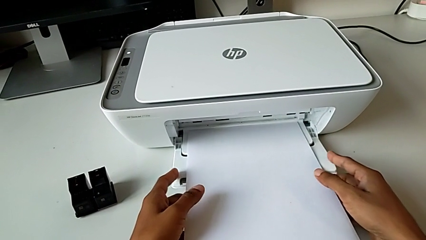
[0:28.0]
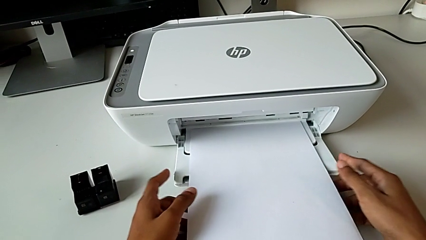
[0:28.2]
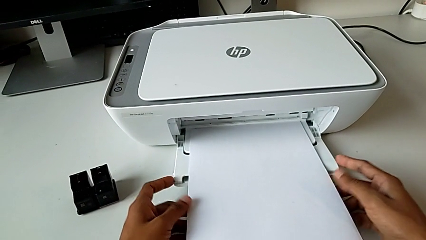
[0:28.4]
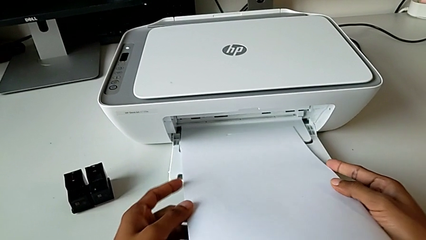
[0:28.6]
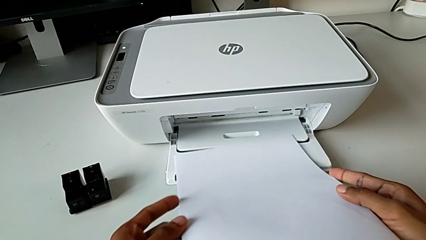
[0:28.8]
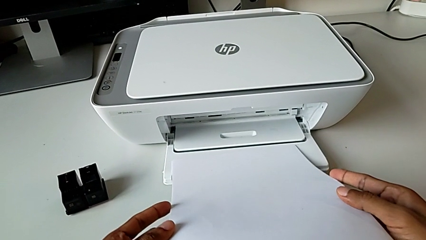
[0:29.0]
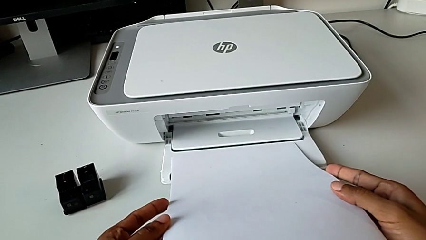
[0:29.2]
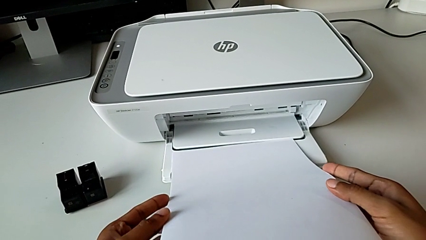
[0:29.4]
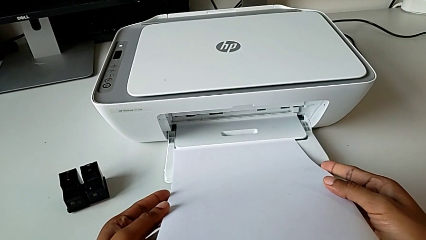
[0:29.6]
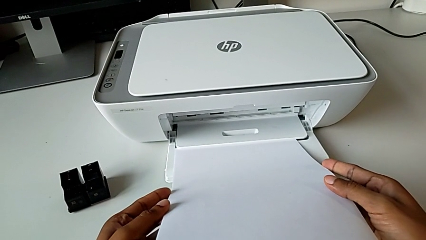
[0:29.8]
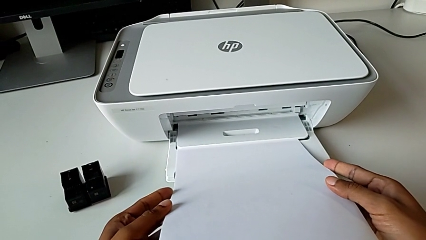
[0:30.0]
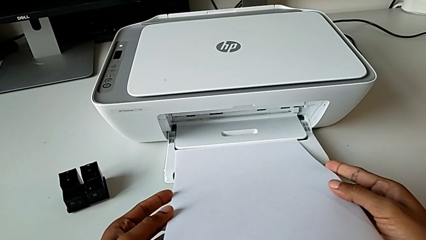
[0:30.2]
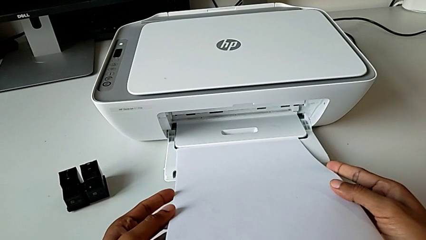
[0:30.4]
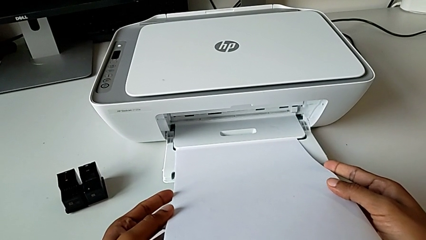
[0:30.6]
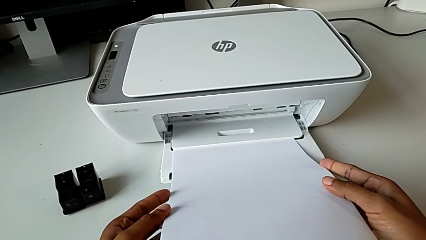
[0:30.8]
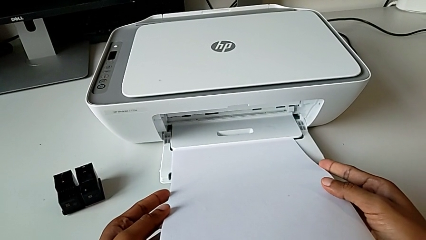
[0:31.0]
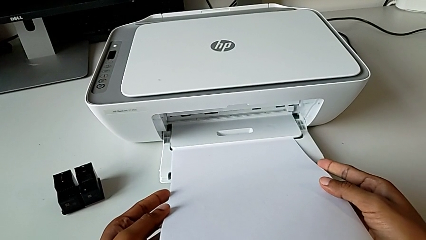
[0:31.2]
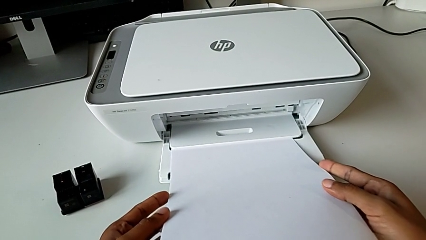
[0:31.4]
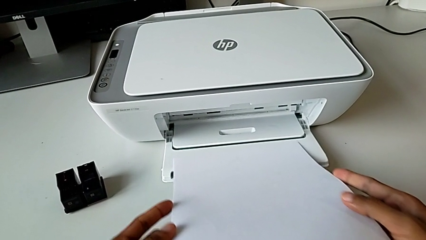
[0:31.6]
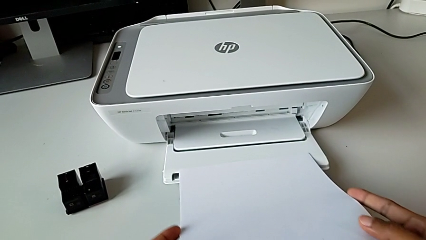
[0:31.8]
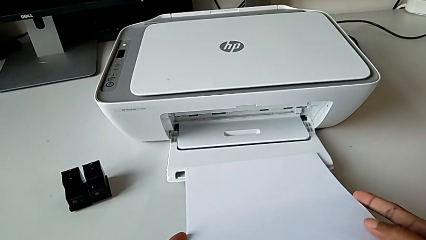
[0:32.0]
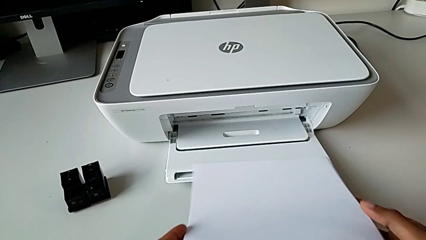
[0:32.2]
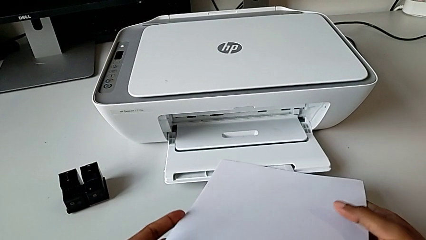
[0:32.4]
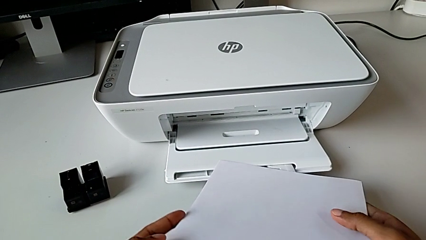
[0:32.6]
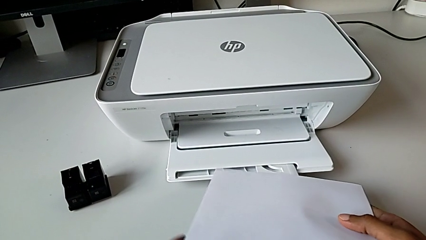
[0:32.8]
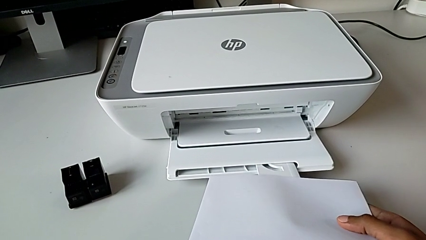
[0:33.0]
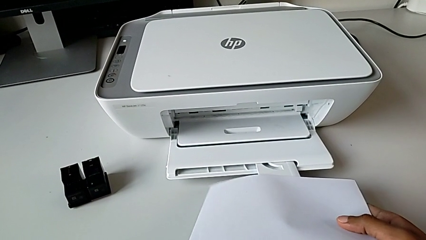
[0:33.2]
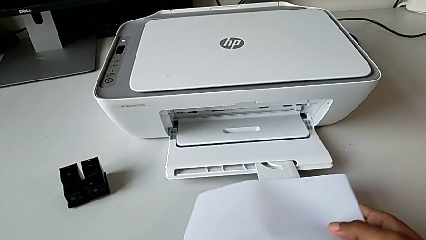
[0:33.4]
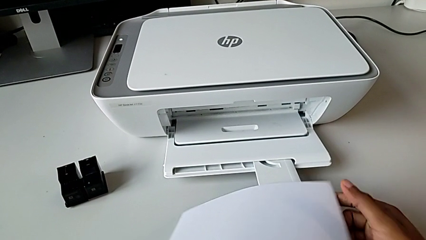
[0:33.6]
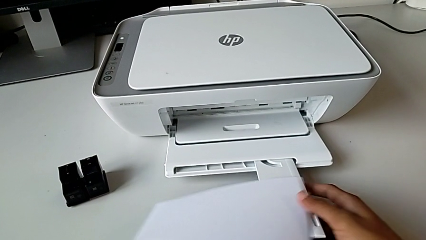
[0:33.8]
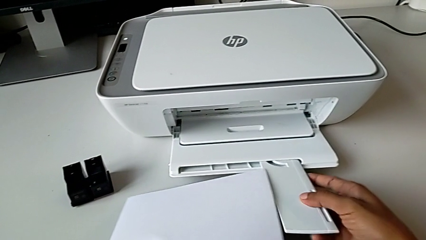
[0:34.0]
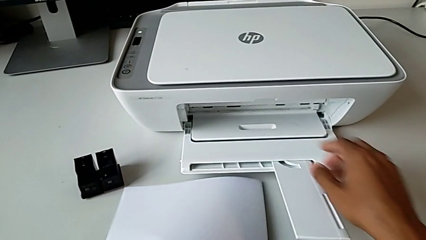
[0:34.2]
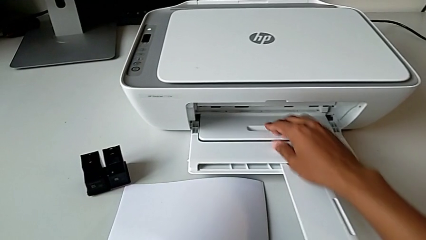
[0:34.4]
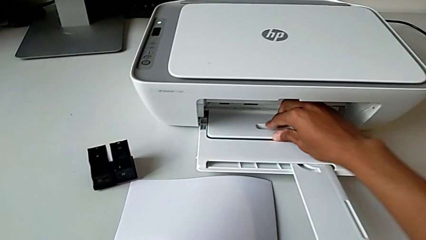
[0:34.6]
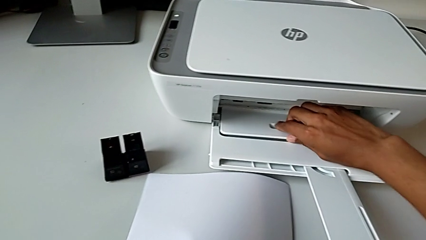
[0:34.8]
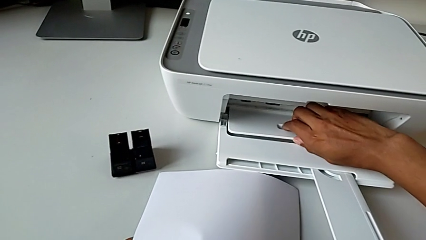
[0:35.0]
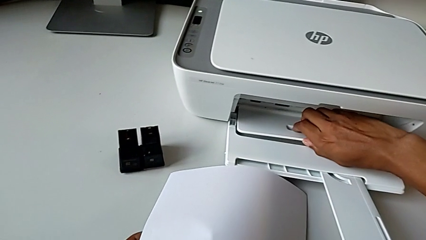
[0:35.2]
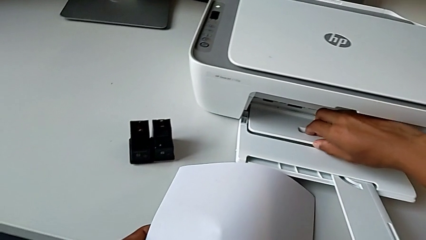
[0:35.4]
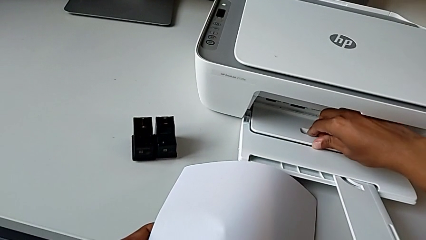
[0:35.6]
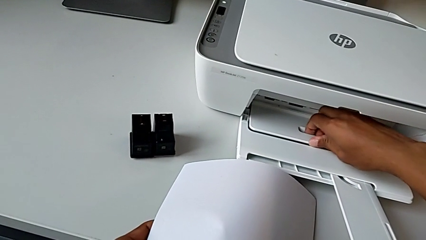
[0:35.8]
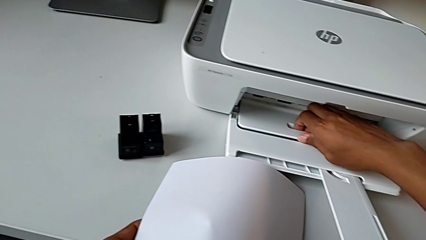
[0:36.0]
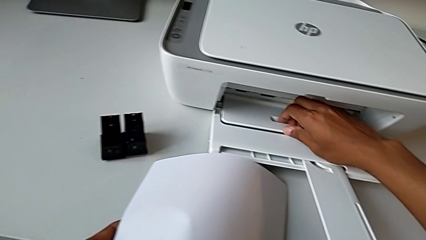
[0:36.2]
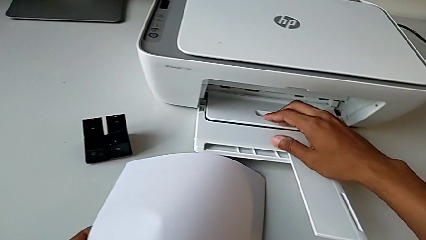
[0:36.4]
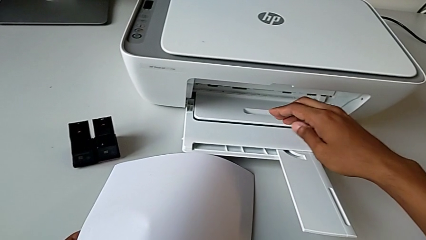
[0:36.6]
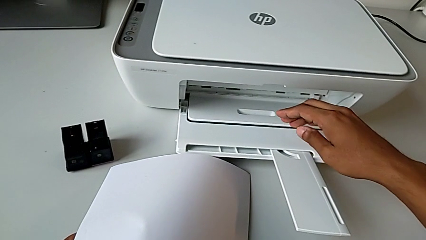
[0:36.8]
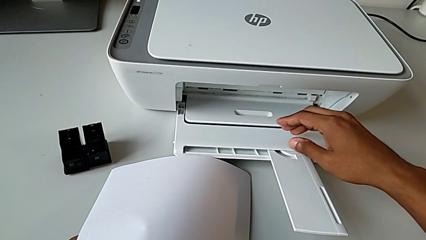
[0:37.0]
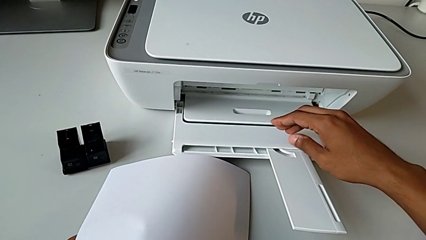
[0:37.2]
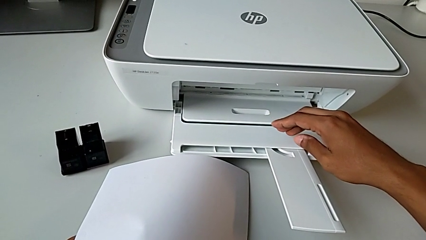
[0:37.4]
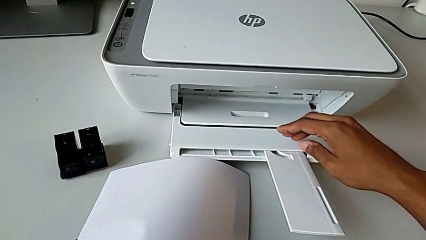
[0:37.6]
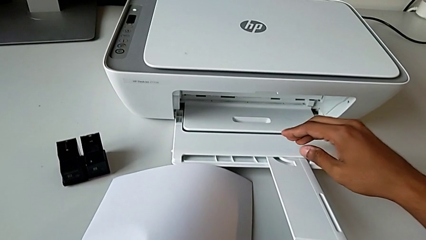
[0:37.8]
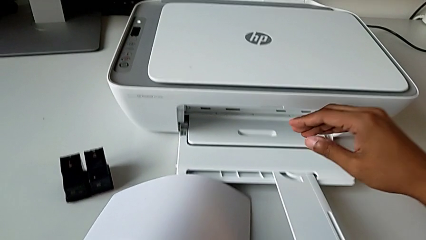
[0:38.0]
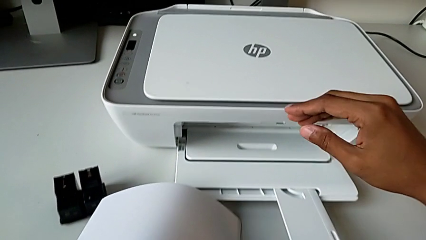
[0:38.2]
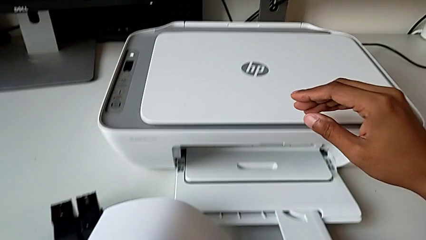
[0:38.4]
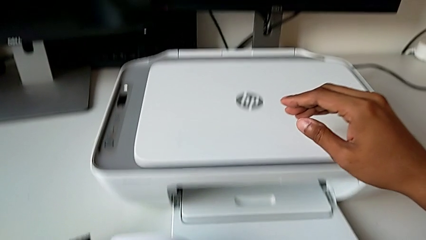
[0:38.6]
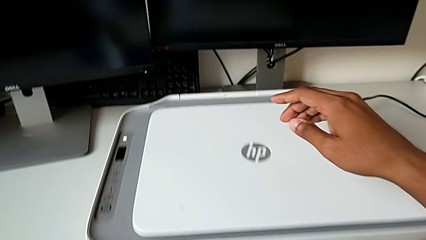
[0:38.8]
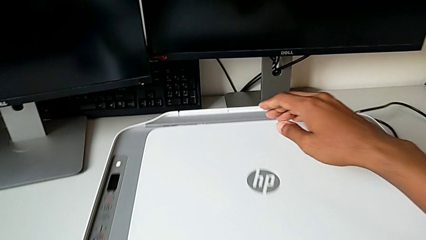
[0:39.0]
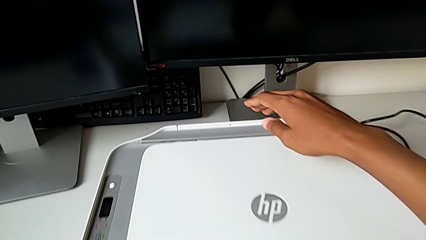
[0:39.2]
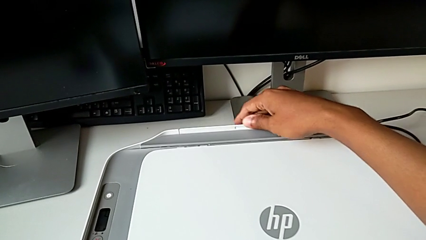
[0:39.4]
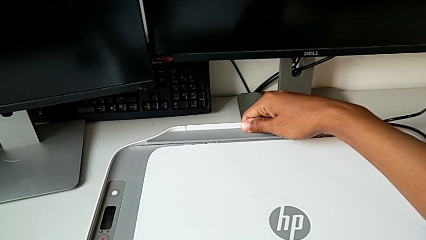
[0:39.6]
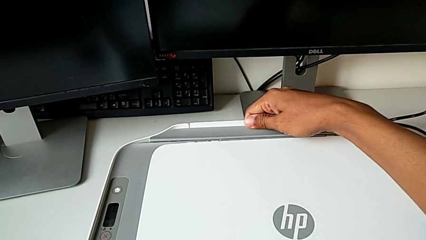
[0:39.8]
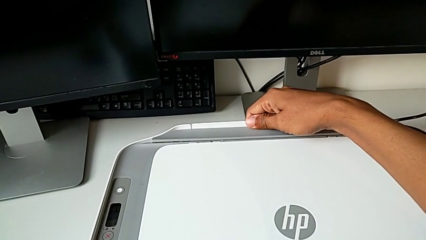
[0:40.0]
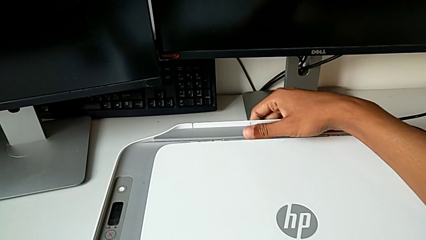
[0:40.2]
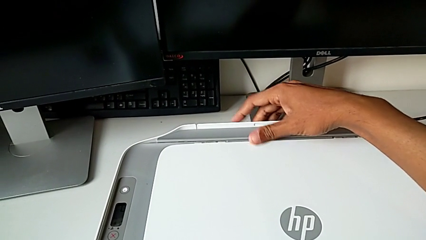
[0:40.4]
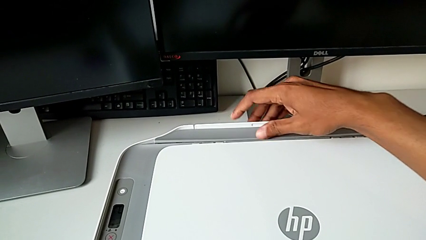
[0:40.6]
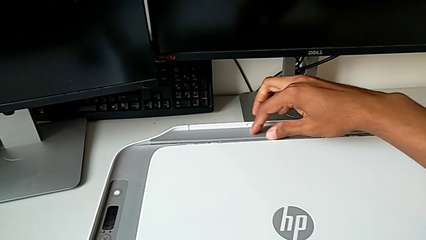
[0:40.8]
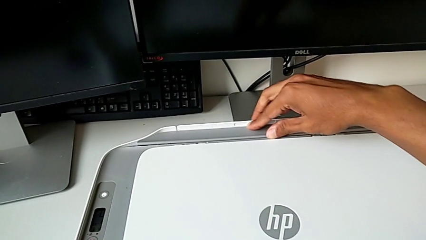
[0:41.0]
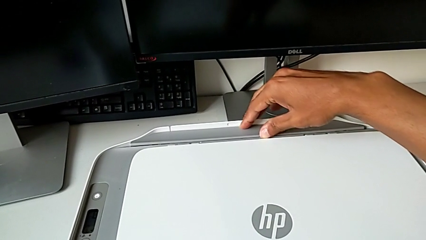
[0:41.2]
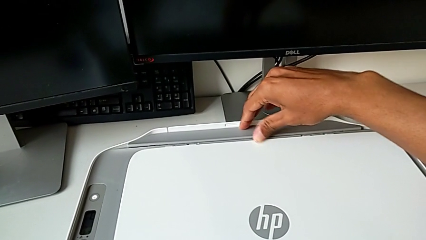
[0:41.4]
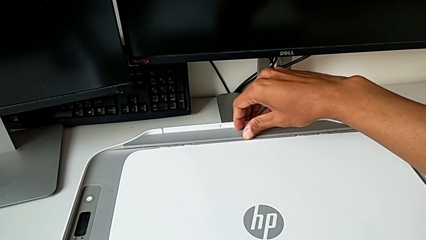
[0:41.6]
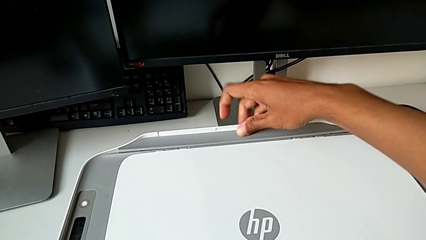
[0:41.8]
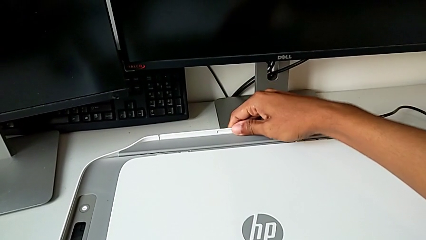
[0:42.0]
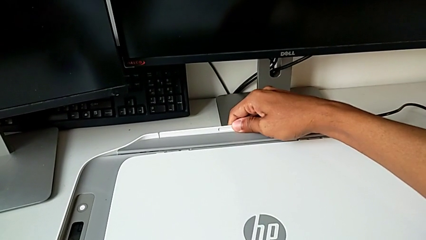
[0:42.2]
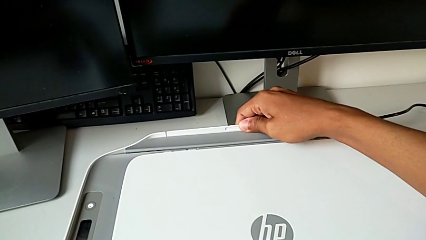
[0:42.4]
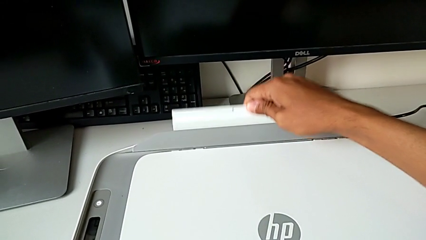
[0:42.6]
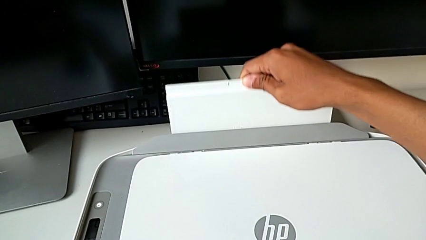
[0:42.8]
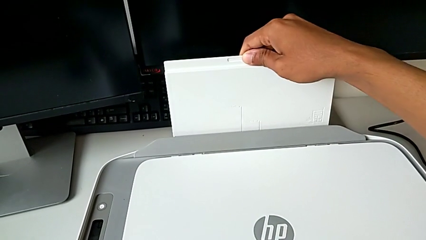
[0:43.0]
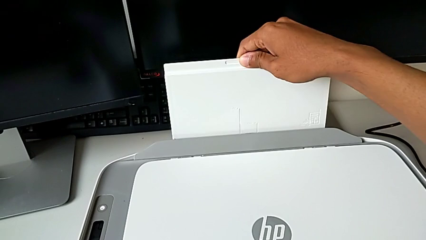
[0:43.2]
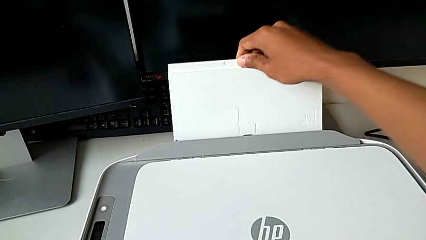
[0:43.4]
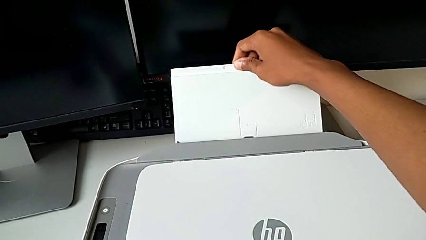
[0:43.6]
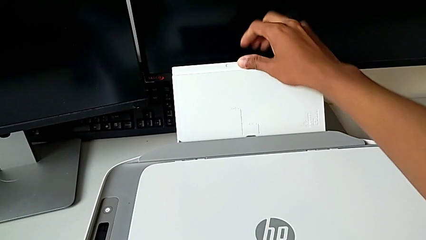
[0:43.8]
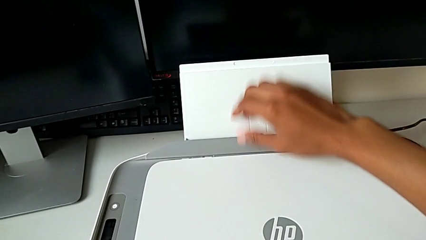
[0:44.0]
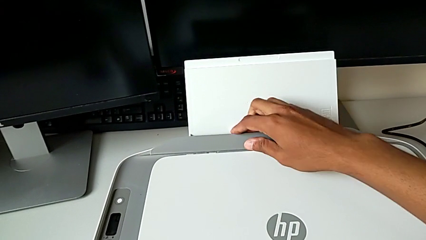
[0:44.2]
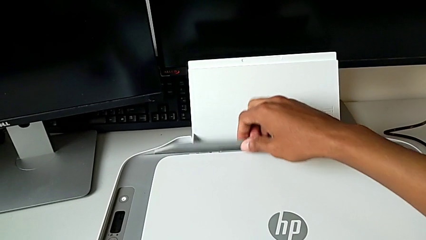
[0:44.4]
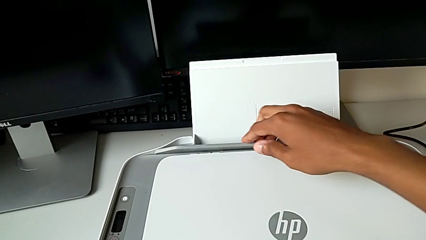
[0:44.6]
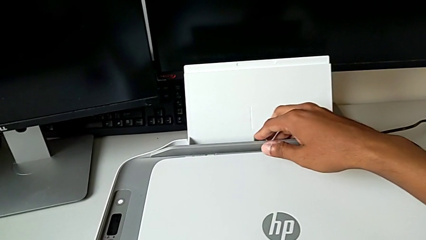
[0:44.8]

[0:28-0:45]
The camera wearer is opening the paper tray. They withdraw the paper stack, pull the extending paper tray and pull the paper tray.
